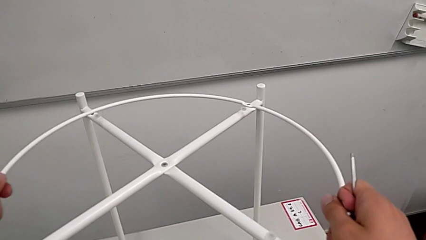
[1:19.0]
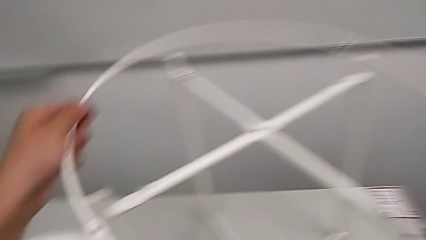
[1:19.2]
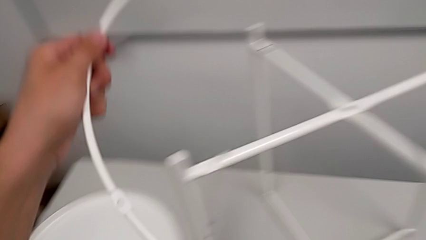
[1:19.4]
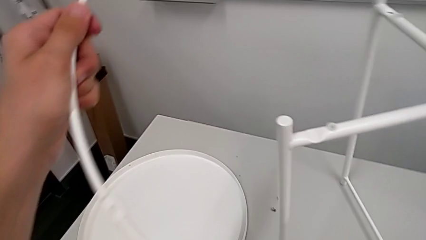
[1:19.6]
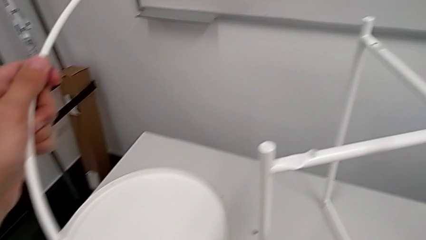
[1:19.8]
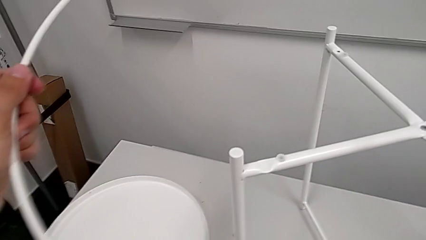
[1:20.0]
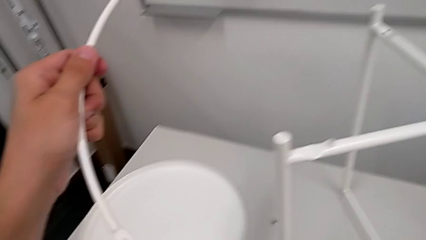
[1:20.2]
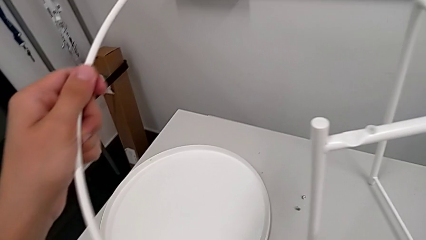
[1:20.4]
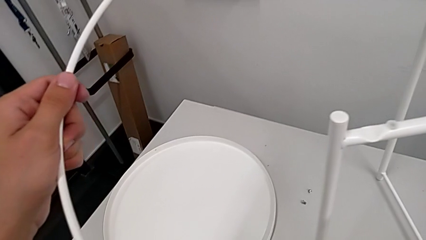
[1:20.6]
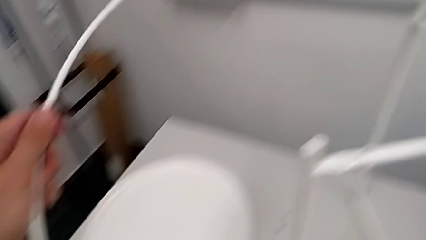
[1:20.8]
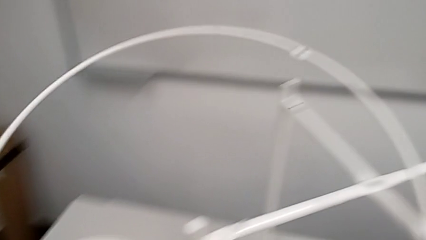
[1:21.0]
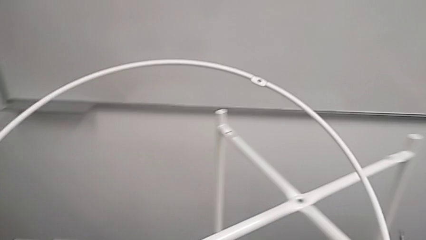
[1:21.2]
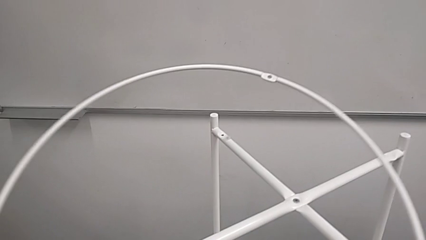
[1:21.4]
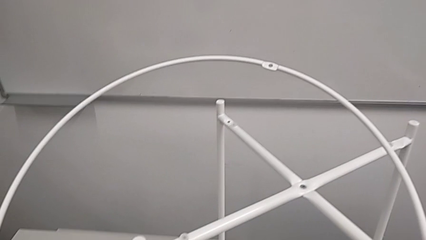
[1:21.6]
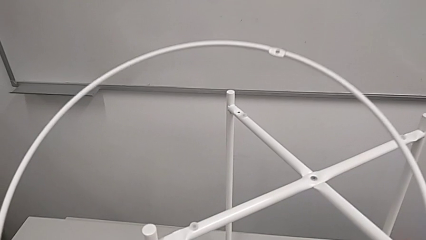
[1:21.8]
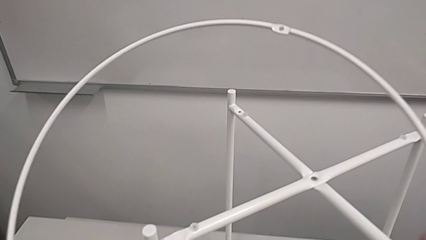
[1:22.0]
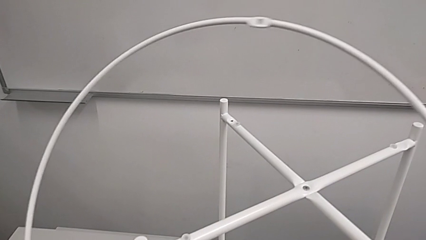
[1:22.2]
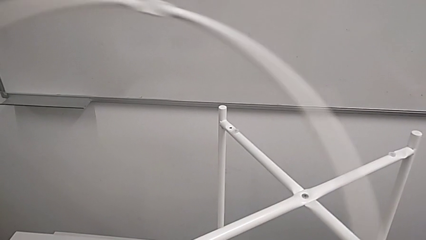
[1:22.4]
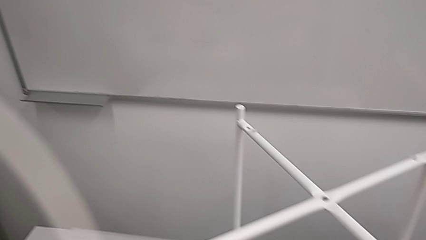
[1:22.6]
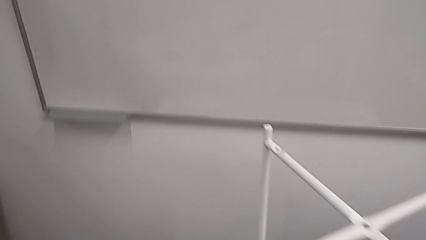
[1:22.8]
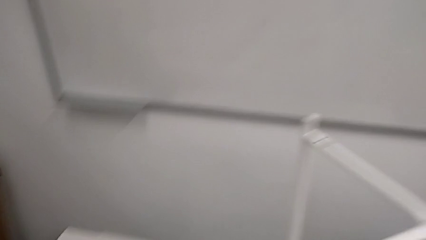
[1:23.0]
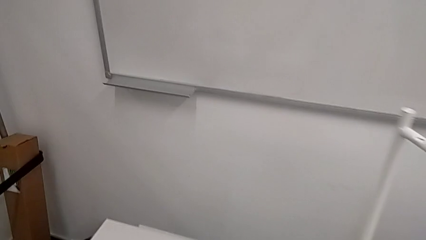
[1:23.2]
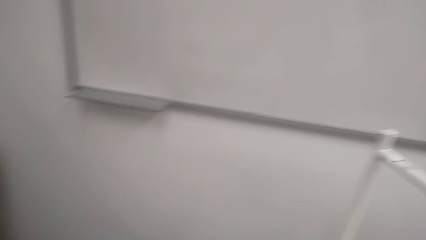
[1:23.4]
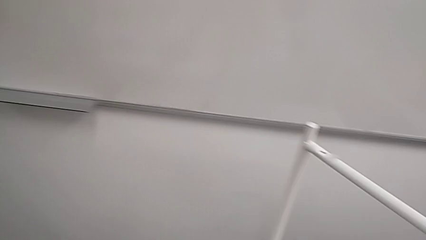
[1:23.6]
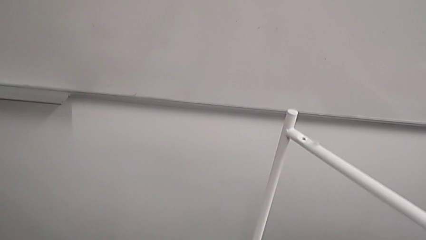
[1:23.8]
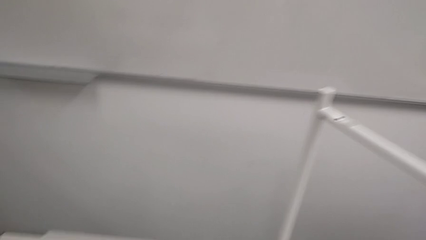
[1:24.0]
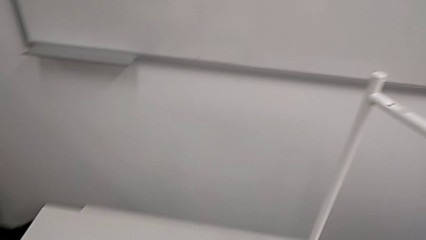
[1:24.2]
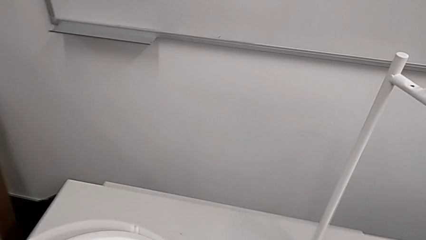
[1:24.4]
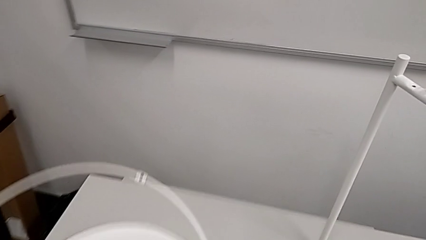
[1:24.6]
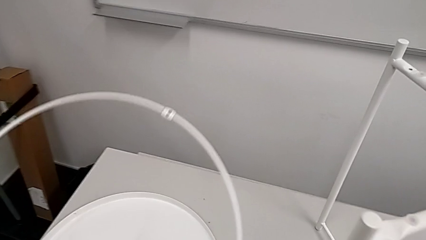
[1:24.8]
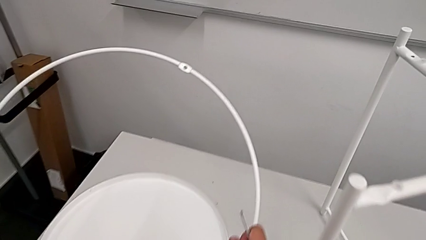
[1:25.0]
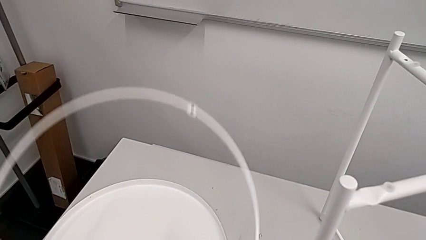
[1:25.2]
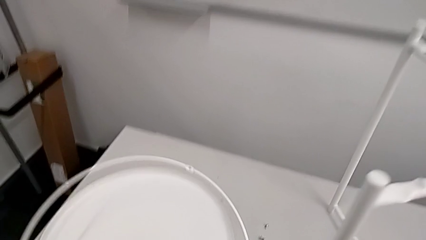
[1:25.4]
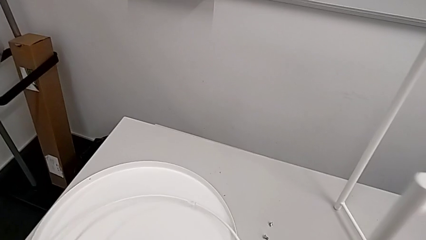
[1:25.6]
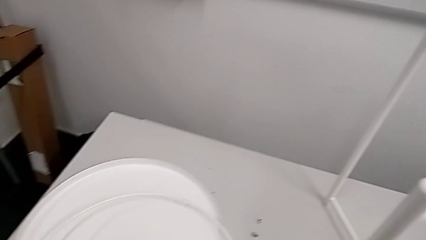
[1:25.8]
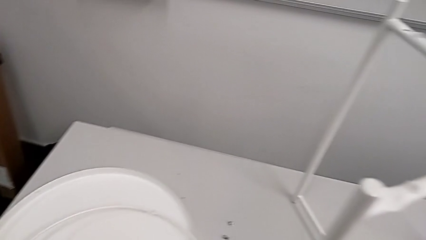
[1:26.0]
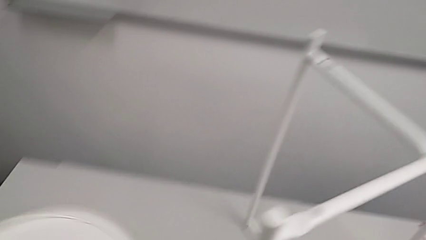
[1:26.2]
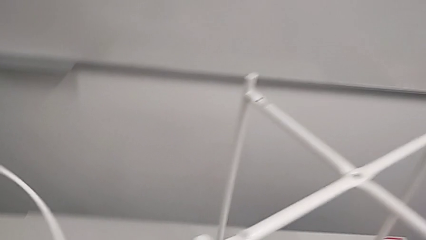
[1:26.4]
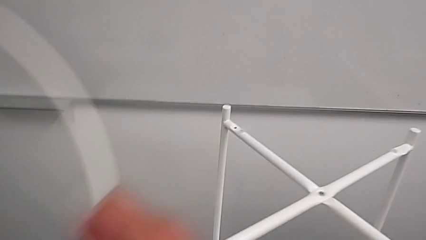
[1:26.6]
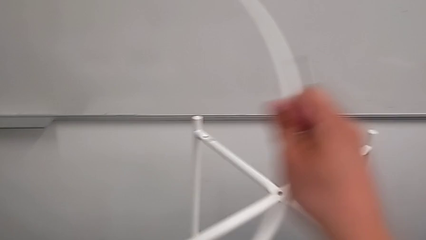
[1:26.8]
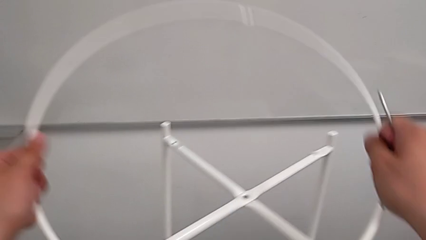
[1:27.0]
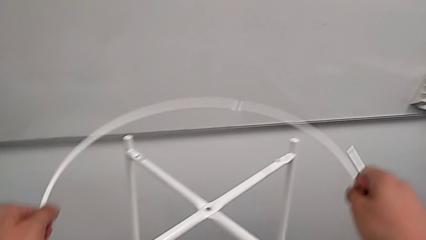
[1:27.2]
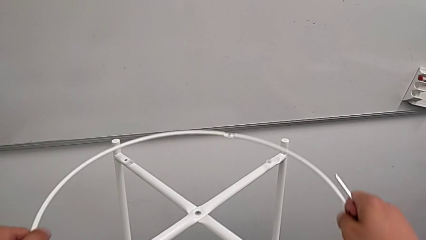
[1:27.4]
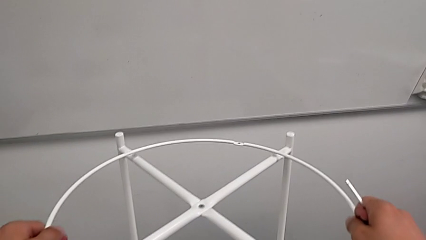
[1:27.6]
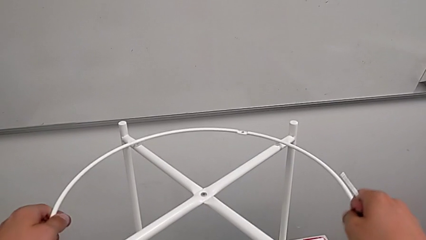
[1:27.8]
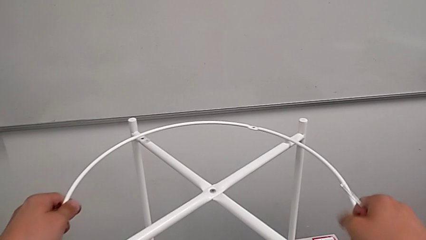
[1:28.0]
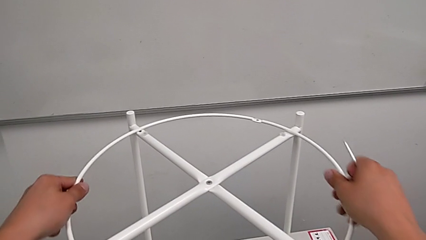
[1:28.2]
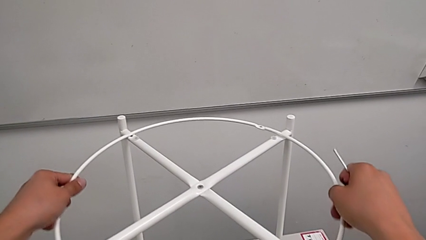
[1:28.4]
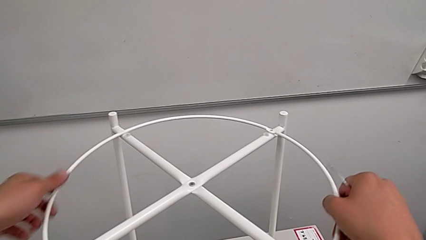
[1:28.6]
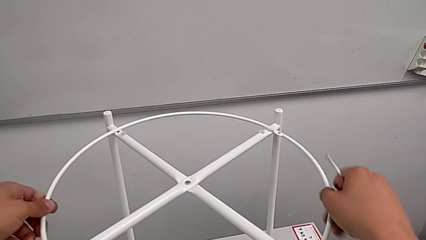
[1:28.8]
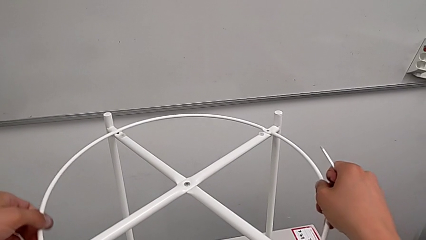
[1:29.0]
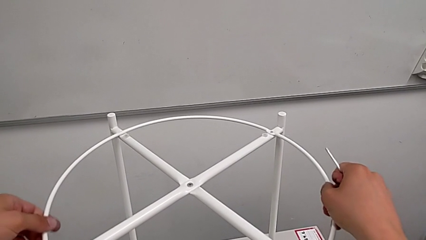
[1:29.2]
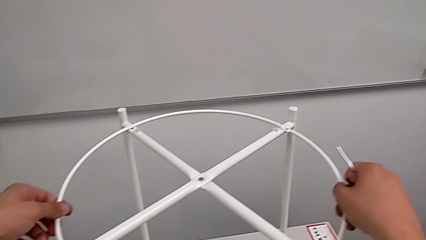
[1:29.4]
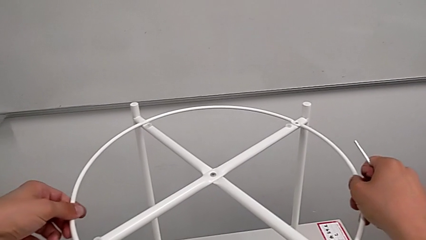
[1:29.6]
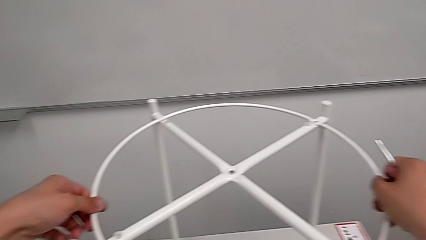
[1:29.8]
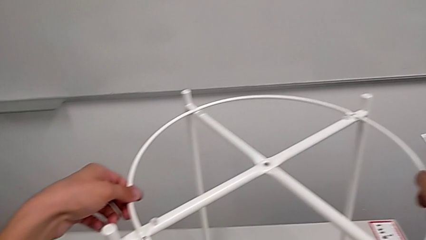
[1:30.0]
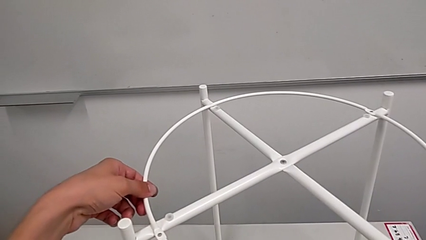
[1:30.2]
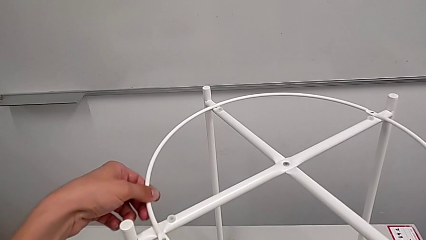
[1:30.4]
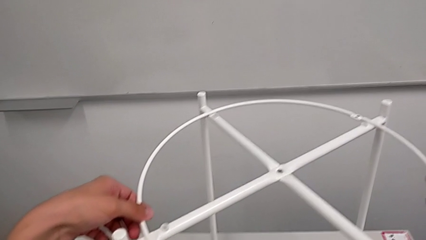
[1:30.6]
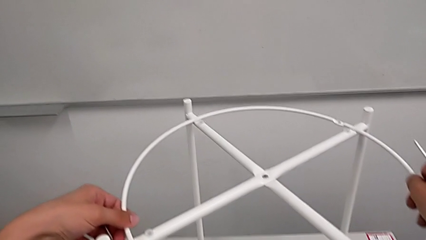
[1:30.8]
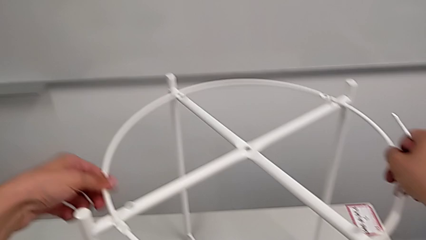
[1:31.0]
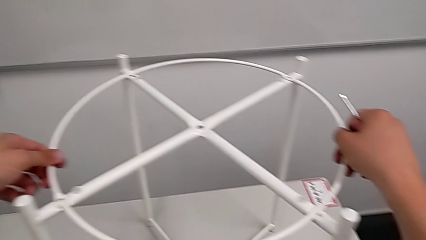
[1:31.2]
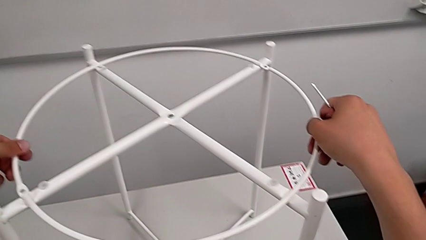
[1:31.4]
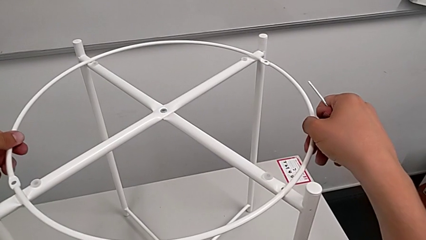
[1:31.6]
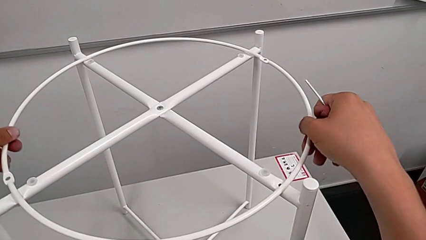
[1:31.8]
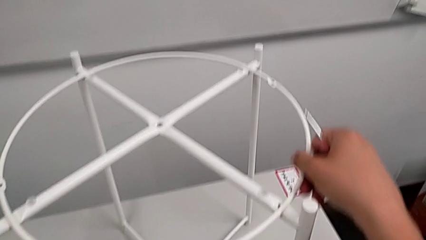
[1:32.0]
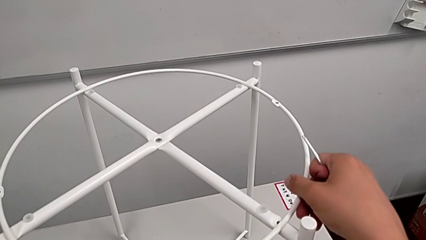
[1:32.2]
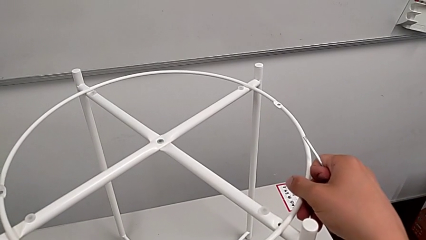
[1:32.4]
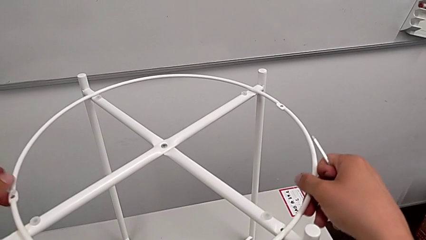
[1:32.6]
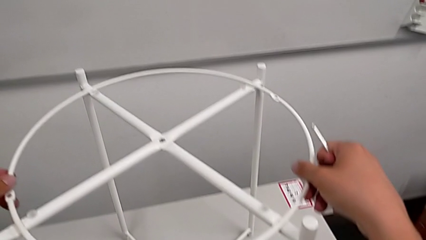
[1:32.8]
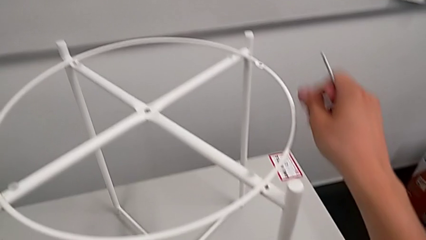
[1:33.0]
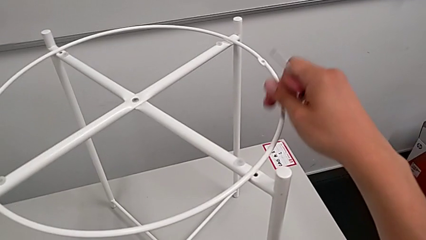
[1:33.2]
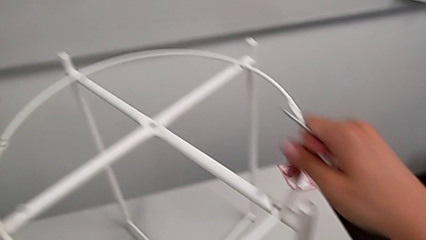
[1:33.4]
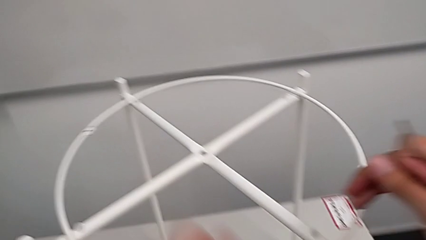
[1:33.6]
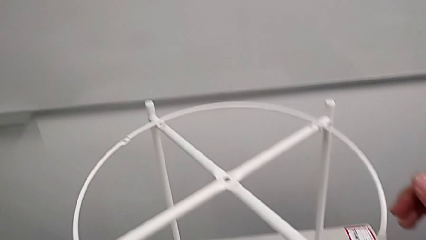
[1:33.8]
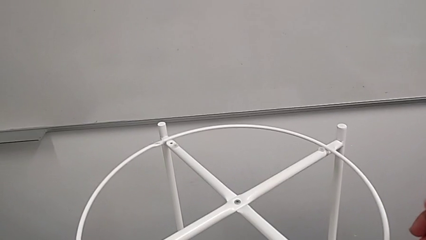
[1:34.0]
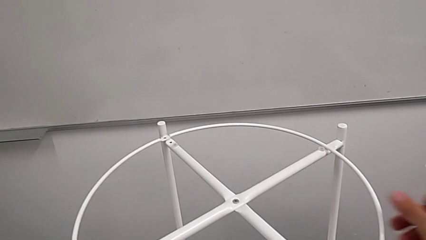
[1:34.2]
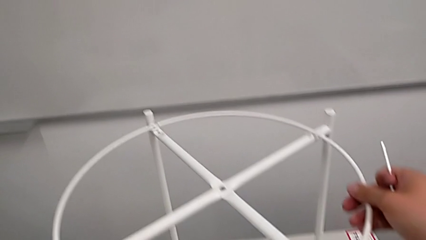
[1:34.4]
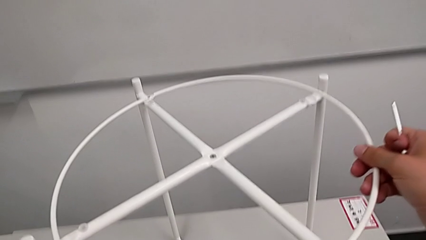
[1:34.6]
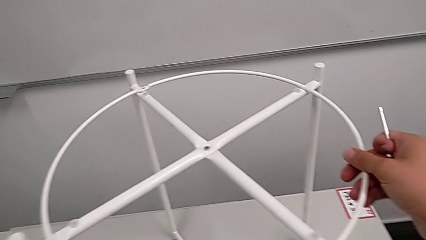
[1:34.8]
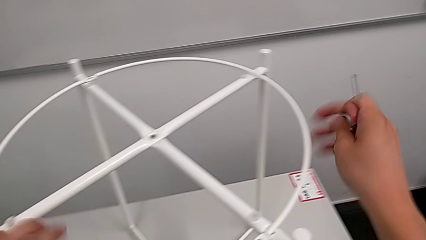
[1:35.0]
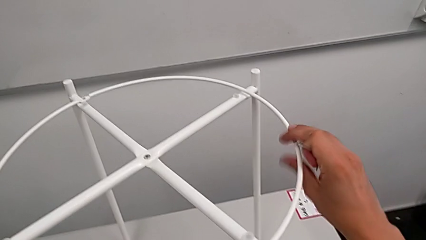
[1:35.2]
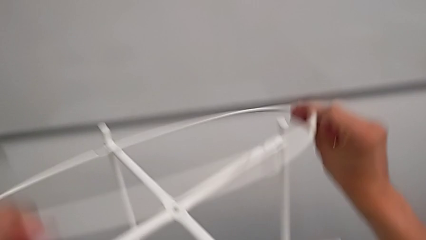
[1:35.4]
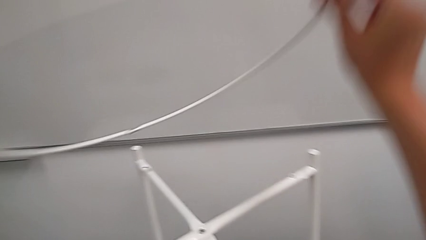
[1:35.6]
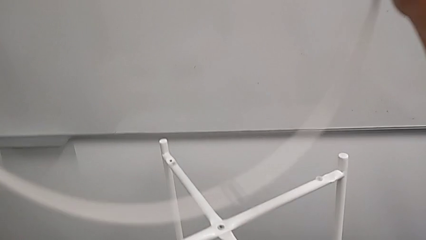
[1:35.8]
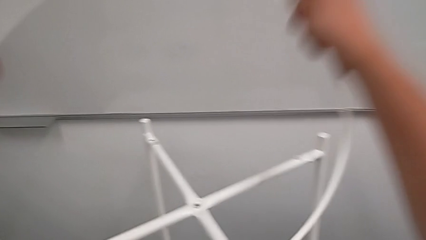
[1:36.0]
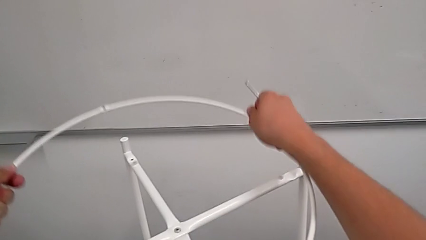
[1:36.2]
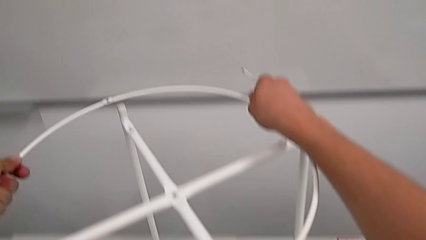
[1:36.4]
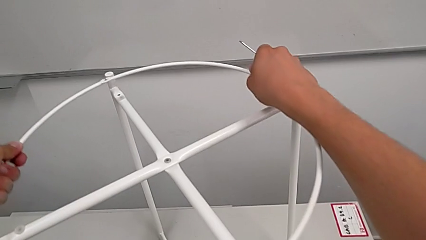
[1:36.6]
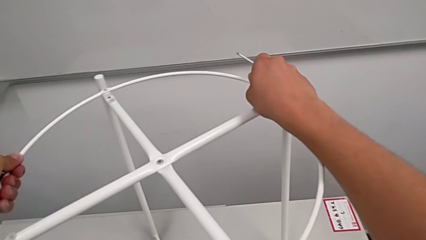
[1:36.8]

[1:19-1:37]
The camera wearer is screwing the circle into place. They lift the circle and rotate it. They wrongly place the circle upside down, align it and rotate it. They rotate it.
